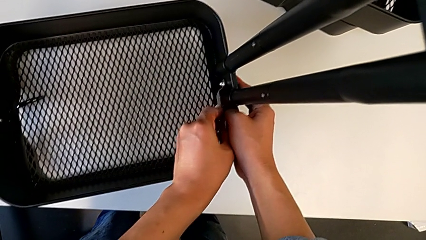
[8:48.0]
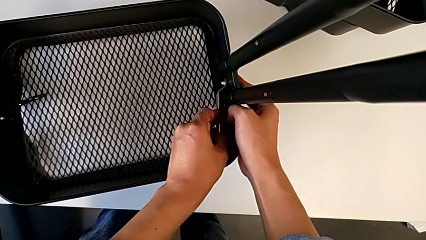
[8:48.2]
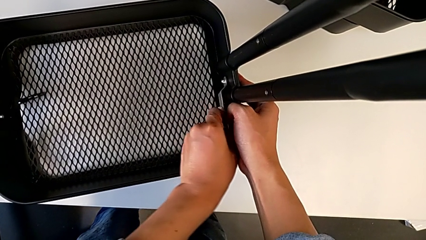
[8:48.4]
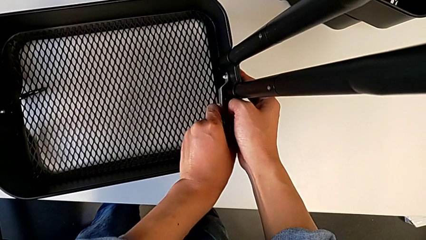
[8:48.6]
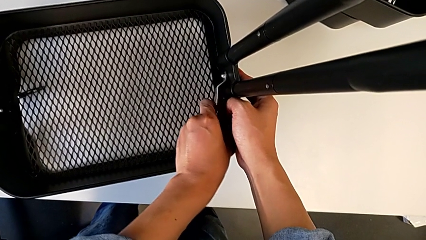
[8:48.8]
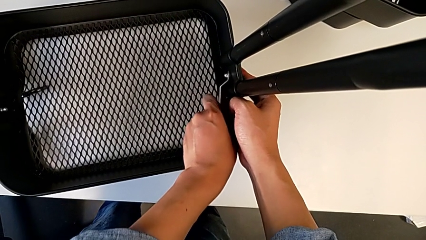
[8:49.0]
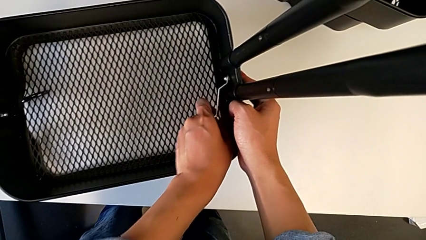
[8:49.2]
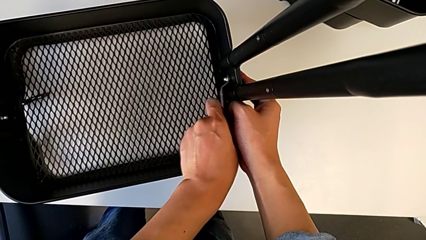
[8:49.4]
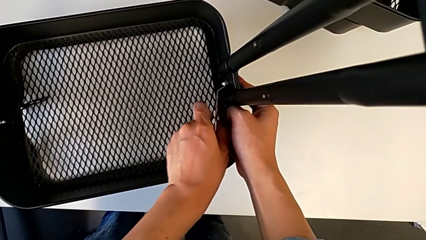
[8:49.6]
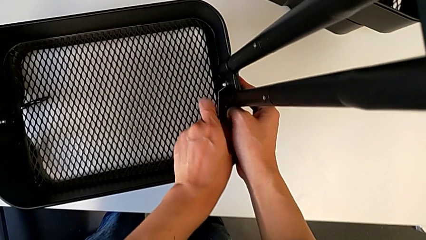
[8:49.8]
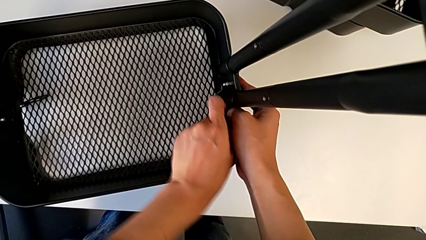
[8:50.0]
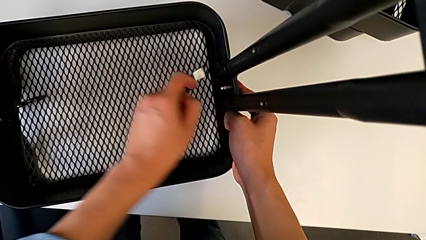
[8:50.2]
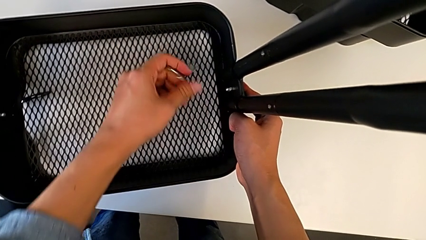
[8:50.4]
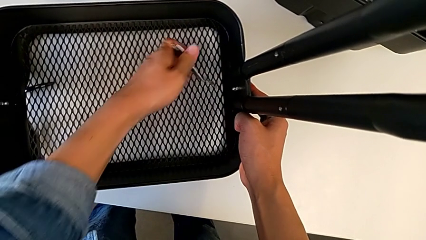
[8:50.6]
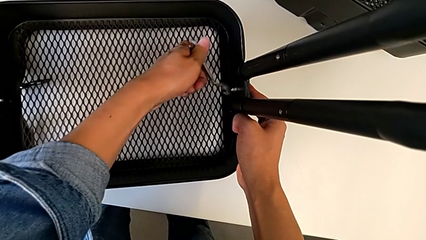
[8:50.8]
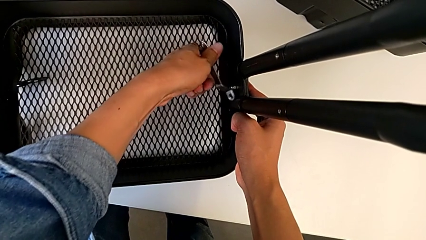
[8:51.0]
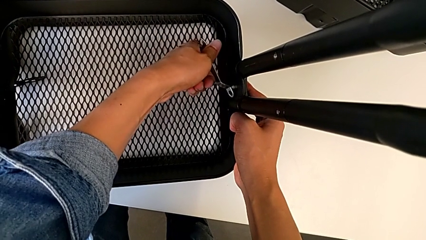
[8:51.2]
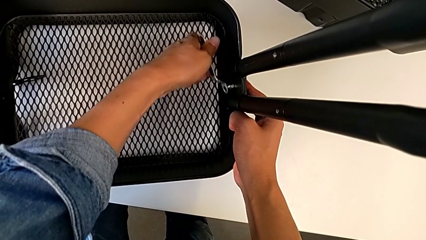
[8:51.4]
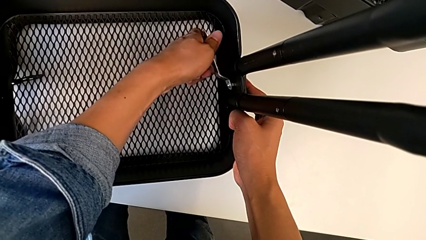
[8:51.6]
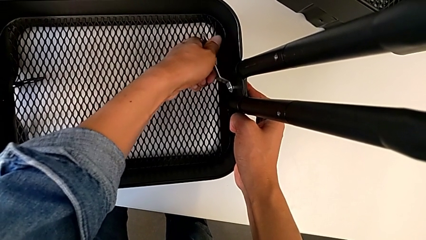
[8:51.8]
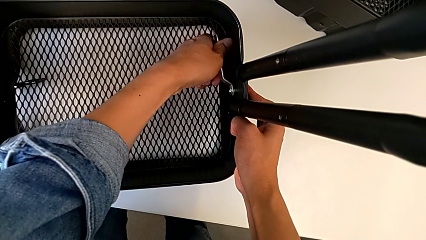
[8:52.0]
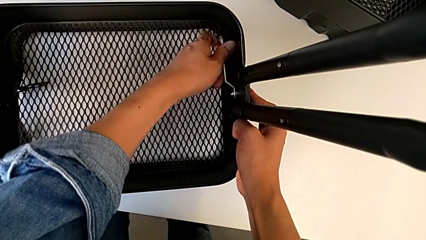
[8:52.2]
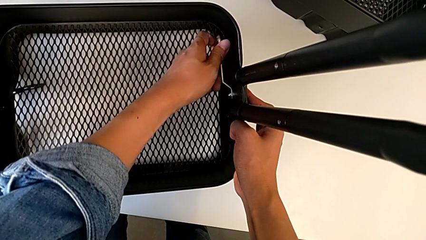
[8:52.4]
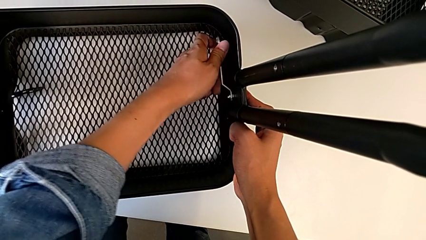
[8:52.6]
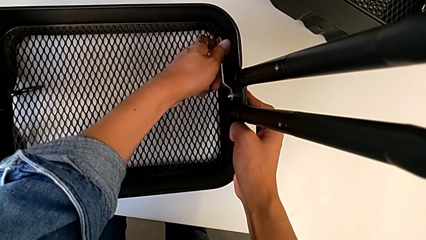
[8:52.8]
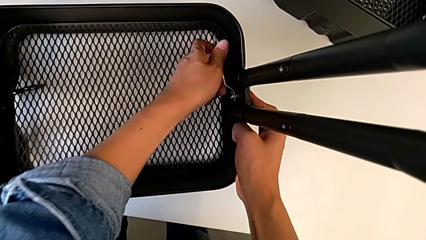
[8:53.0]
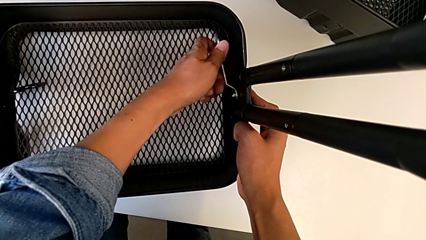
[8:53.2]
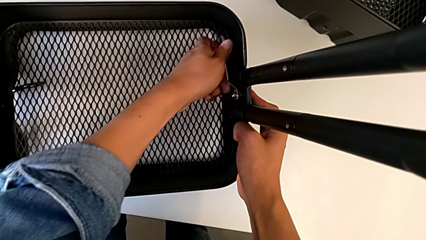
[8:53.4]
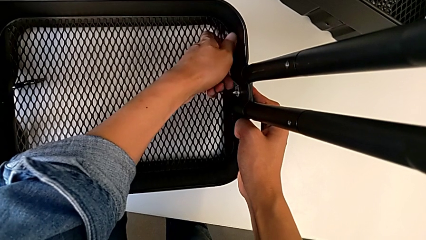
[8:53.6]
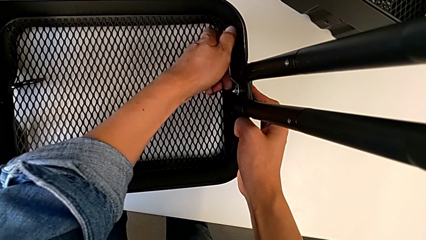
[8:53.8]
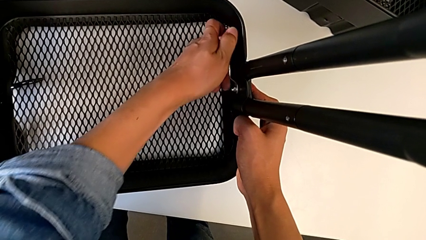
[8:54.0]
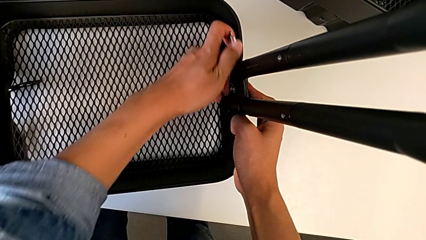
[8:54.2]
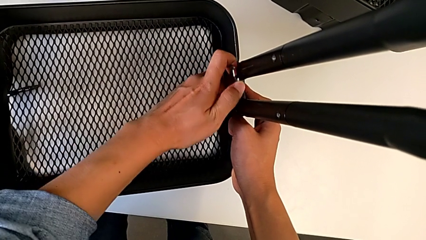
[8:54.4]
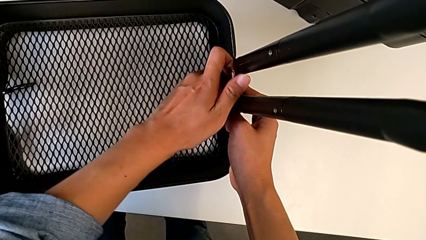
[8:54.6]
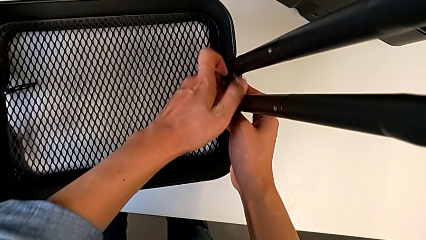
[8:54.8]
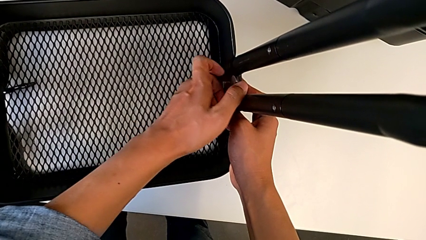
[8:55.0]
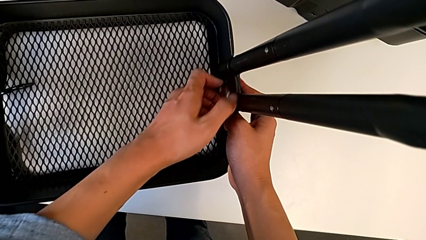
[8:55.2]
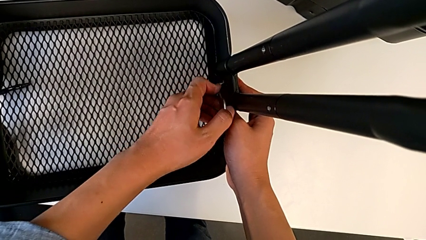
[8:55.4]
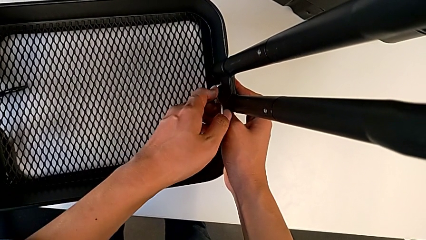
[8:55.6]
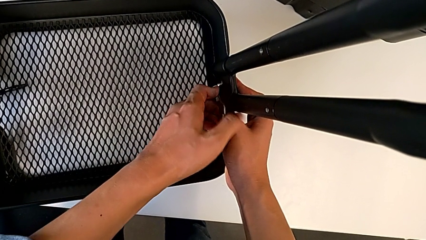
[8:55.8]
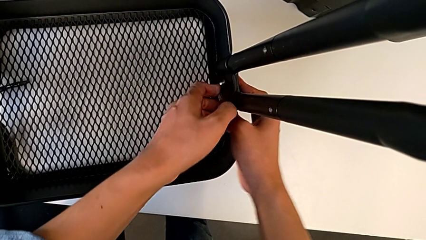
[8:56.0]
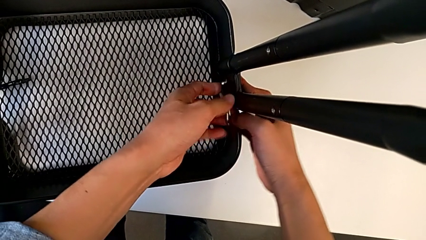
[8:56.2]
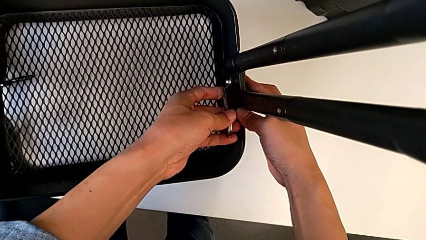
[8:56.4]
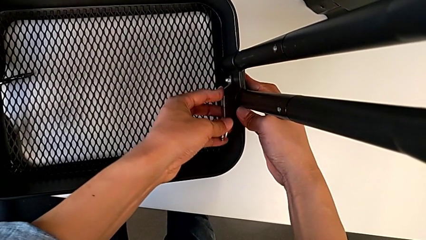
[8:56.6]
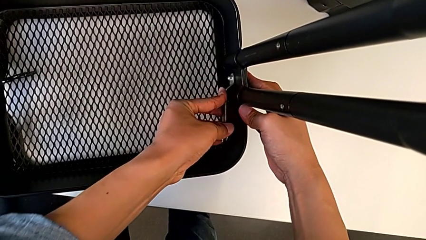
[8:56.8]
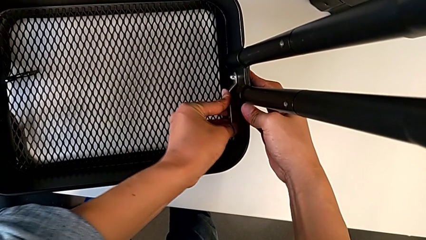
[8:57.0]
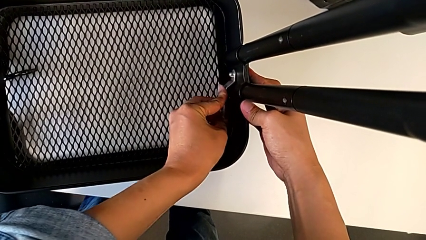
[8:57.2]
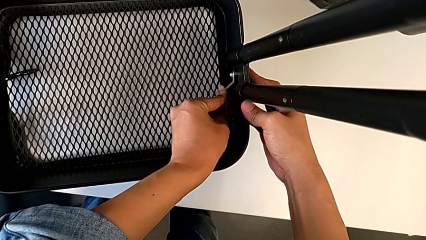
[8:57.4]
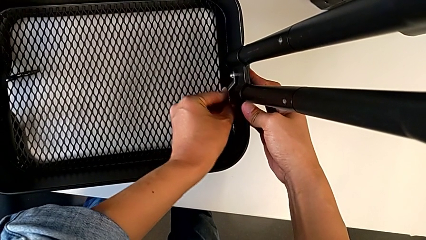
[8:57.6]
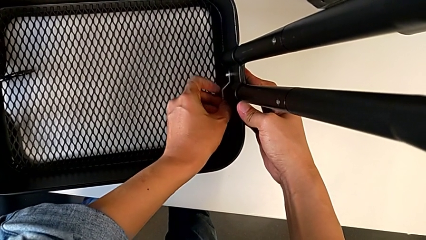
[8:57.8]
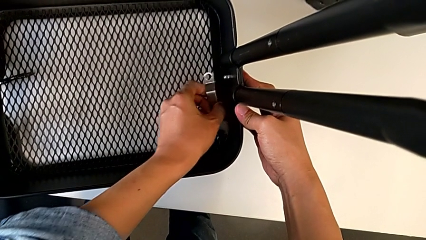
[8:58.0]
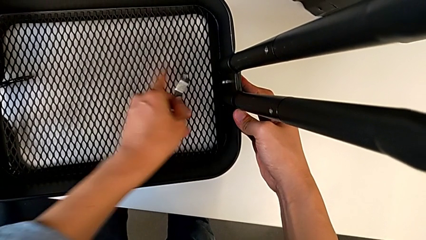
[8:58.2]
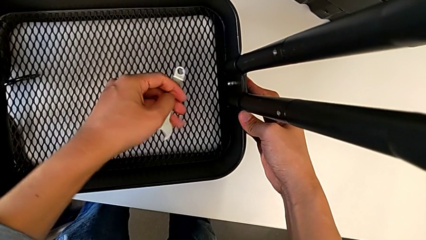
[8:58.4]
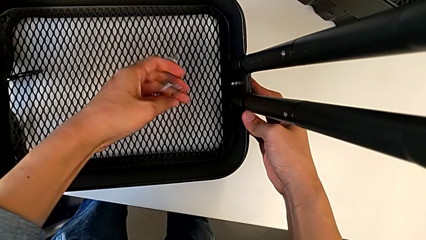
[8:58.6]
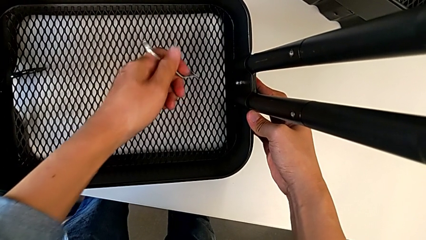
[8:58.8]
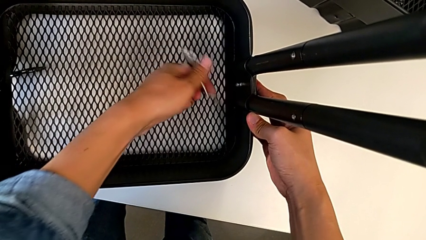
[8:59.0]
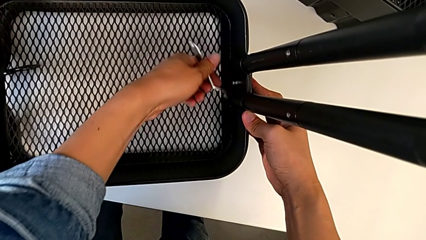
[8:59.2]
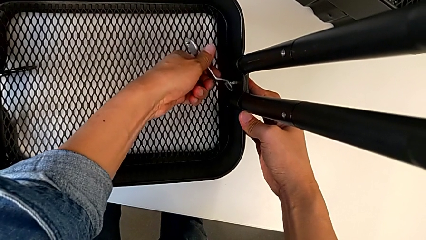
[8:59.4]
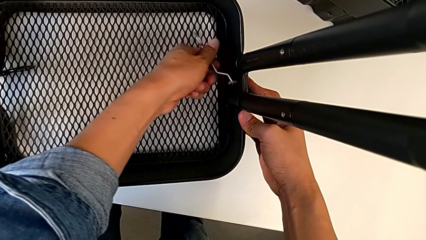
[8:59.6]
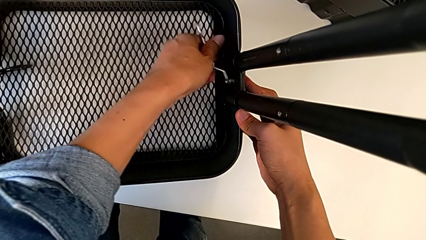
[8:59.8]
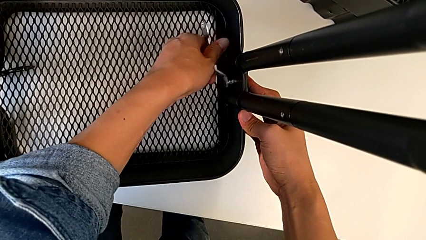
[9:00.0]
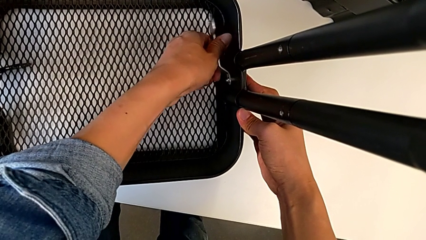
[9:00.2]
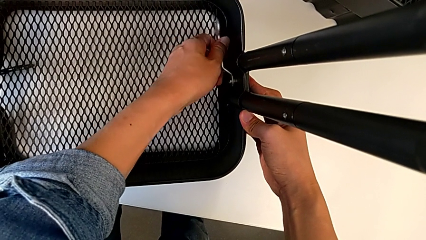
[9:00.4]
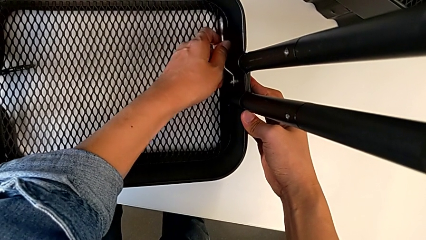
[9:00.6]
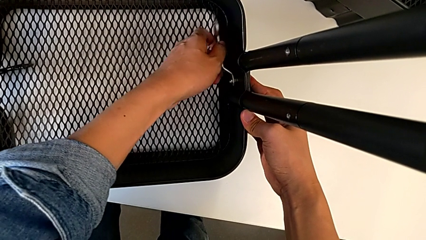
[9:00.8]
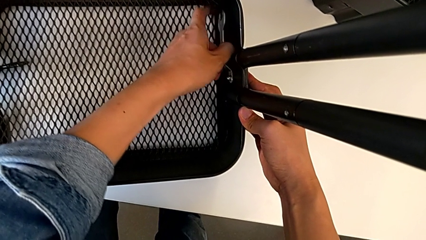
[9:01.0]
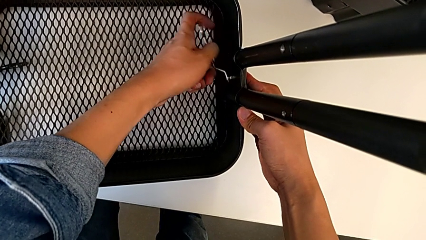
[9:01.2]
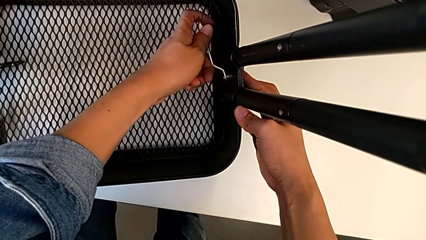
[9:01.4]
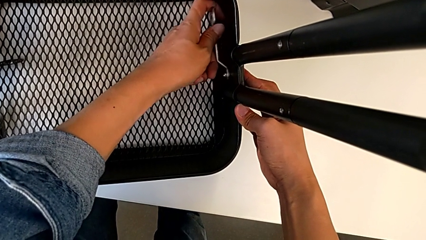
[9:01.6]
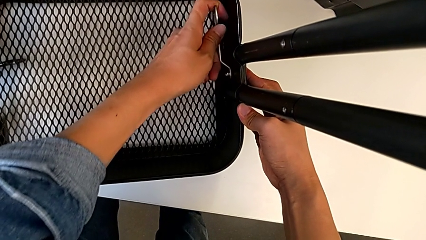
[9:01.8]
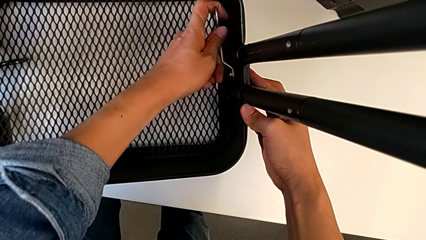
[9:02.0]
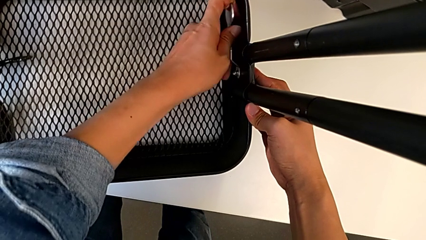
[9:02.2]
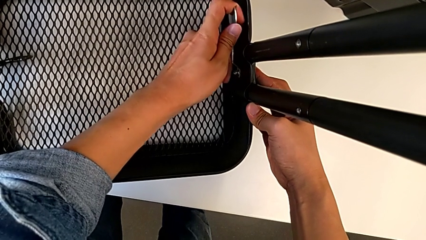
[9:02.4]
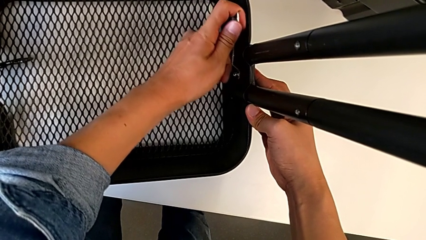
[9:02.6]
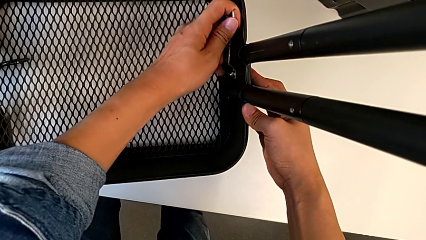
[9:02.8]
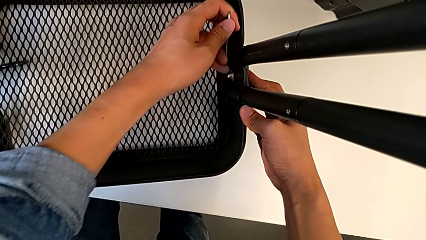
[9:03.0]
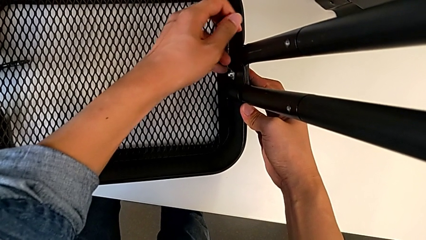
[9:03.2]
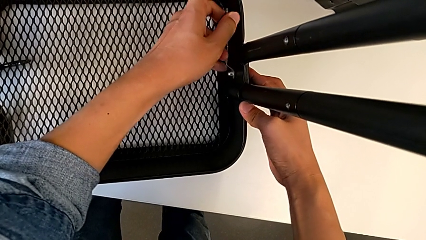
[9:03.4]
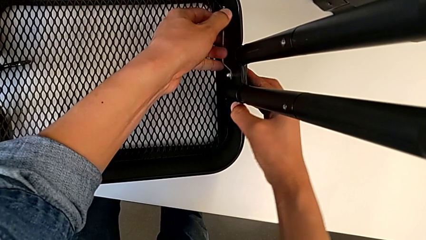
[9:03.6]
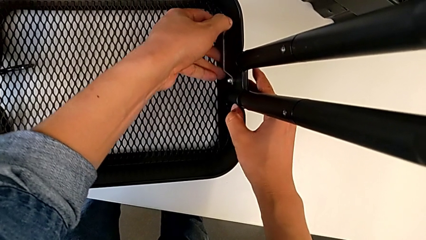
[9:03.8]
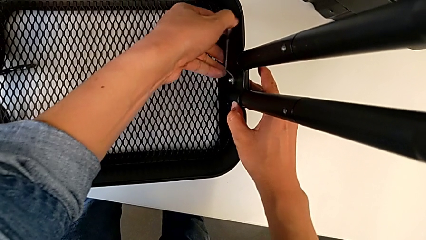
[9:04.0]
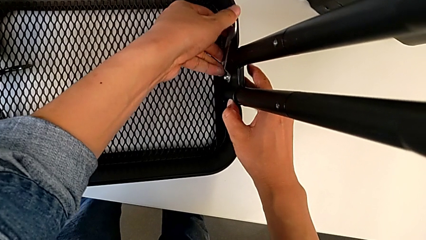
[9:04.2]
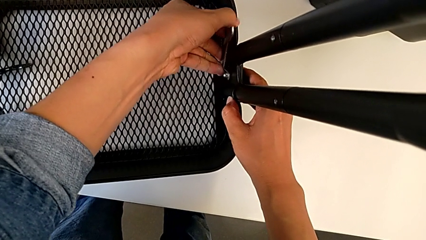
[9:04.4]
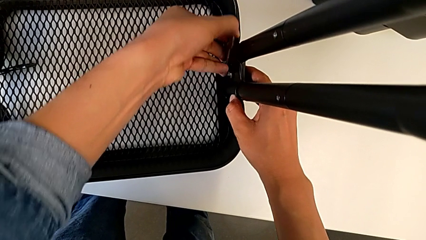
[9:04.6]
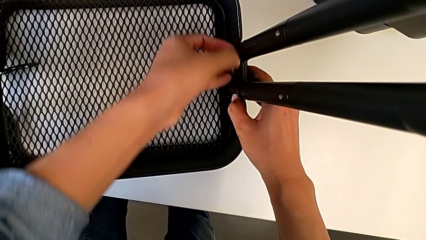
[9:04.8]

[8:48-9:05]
The camera wearer is screwing the left side of the box onto the bracket. They keep screwing the hexagon cap nut.
